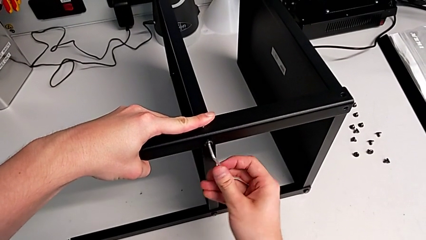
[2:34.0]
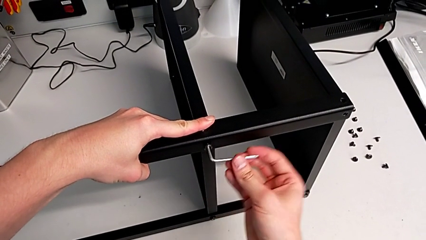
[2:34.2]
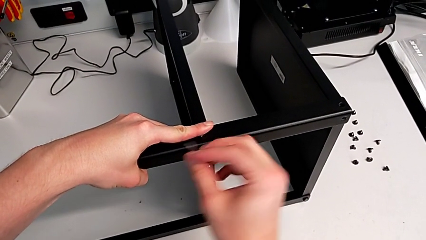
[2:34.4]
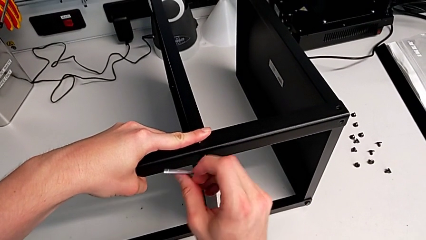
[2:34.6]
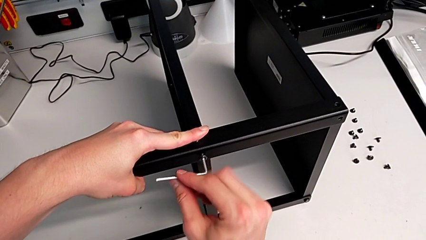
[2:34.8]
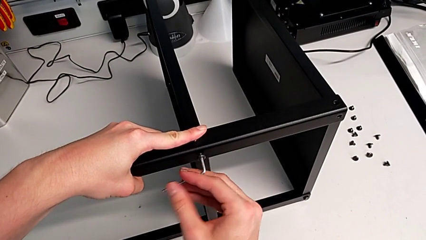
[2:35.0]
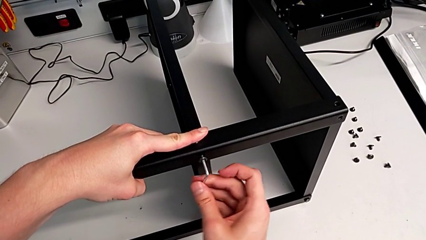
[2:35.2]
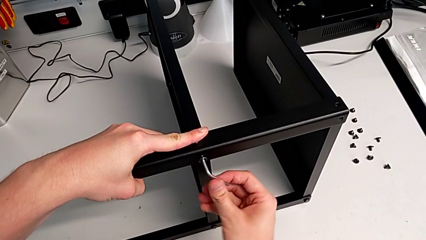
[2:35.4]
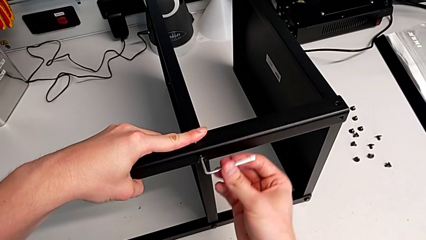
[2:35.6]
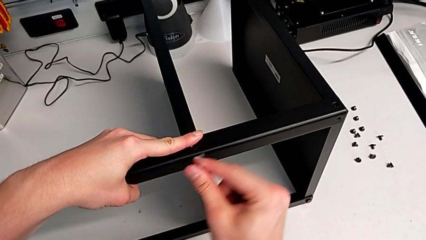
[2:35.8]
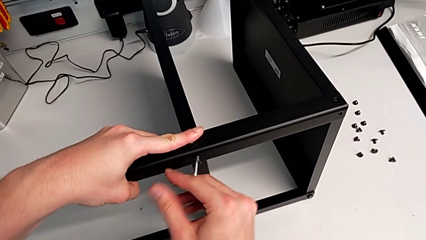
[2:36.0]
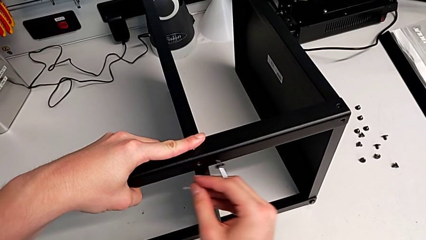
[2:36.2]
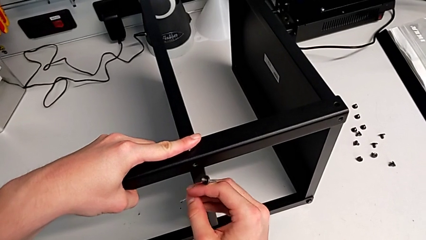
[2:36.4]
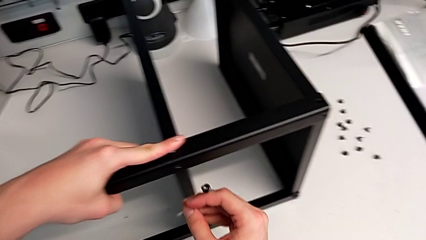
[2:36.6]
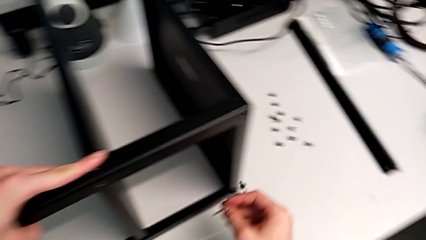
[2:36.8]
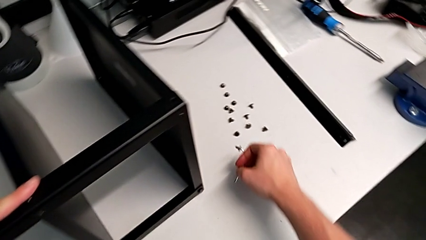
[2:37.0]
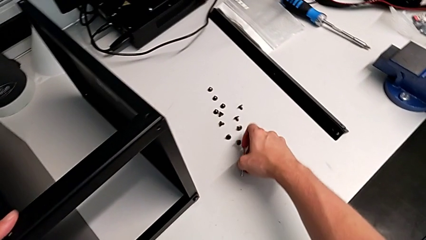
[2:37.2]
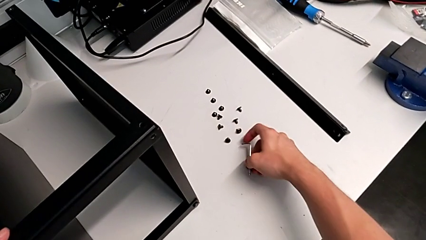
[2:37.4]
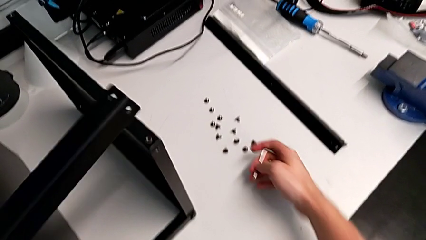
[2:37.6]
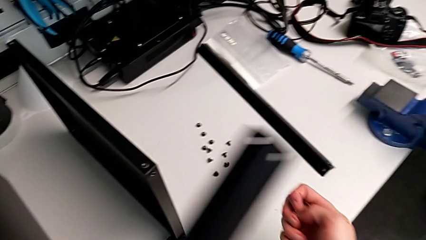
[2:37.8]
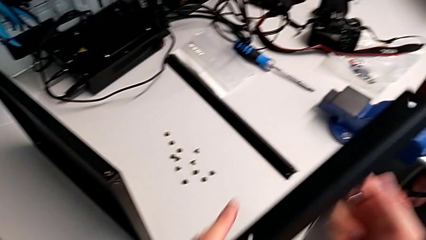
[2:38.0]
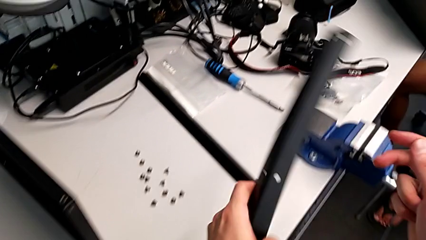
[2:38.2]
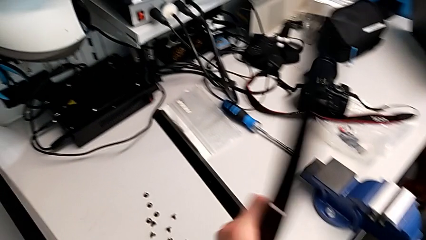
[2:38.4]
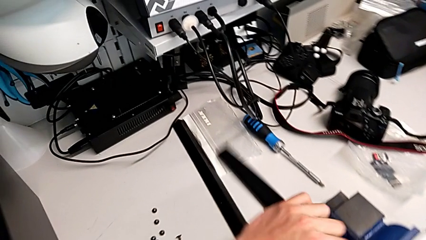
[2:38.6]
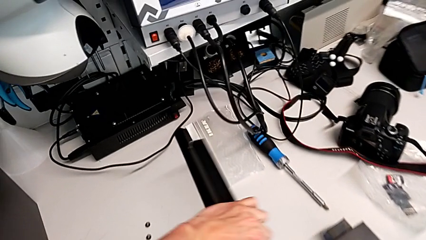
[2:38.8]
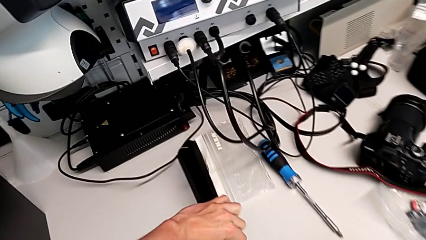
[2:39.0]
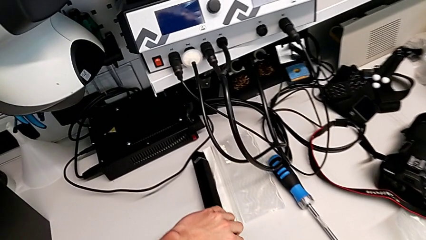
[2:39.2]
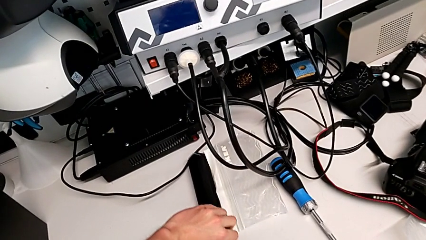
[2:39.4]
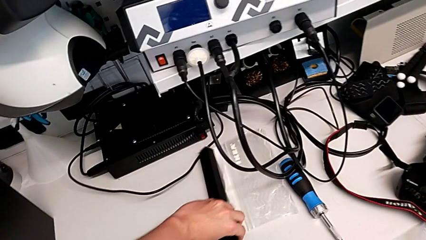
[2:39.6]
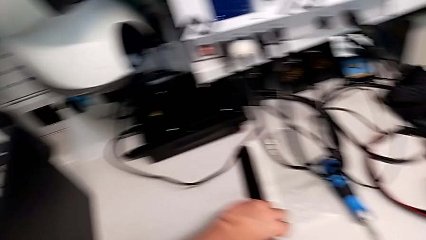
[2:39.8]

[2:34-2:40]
The camera wearer is disassembling the third leg. They unscrew the hex socket head, disassemble it, place it, disassemble the leg and place the third leg.

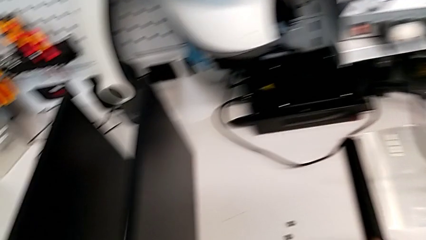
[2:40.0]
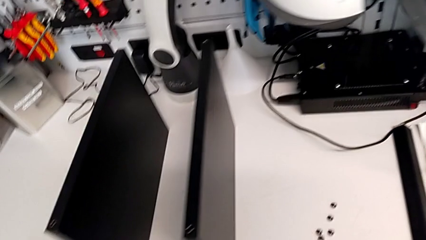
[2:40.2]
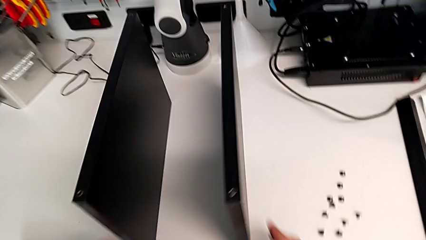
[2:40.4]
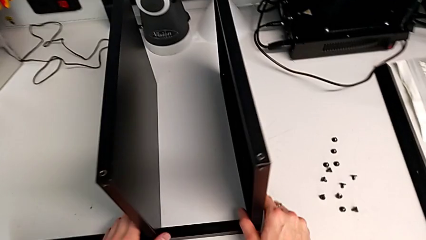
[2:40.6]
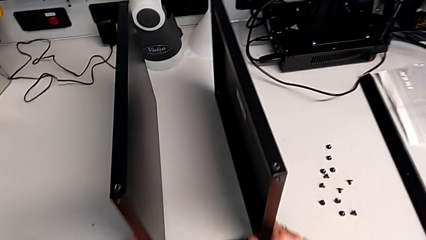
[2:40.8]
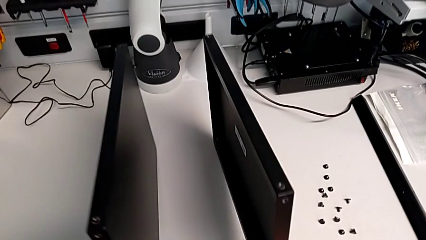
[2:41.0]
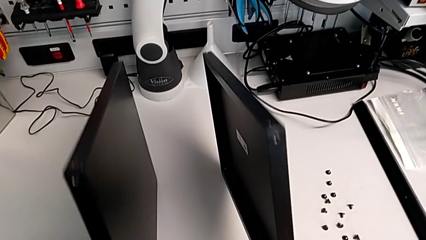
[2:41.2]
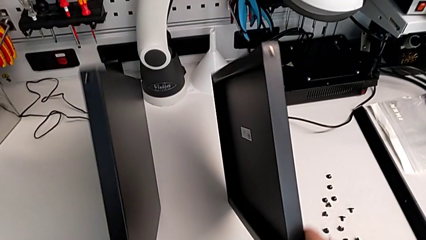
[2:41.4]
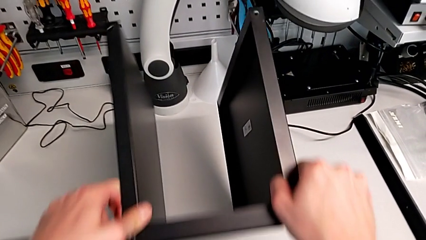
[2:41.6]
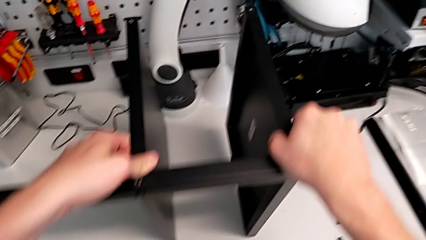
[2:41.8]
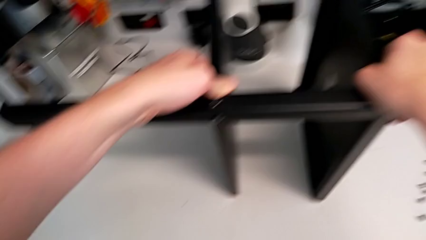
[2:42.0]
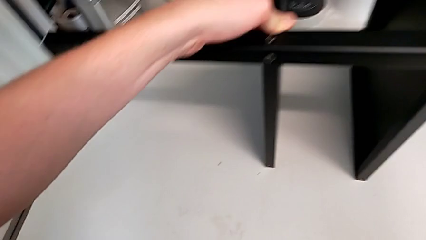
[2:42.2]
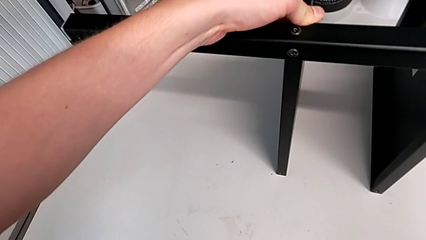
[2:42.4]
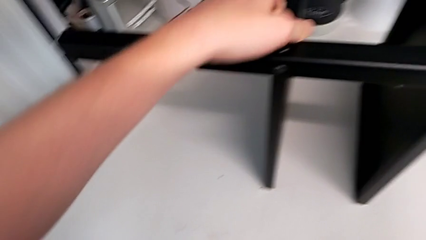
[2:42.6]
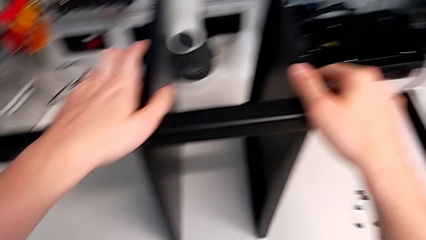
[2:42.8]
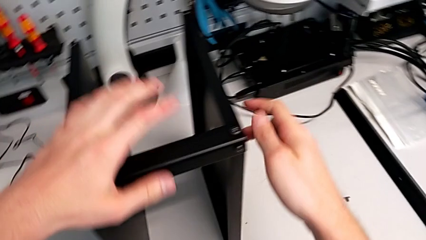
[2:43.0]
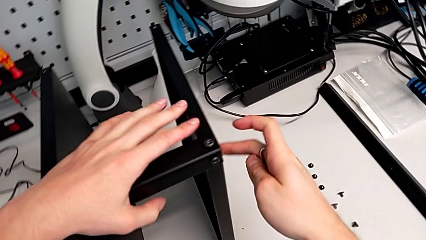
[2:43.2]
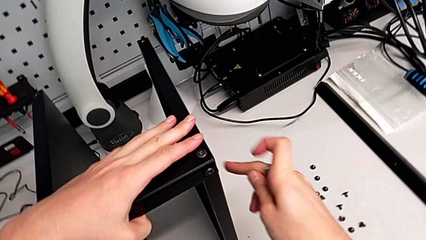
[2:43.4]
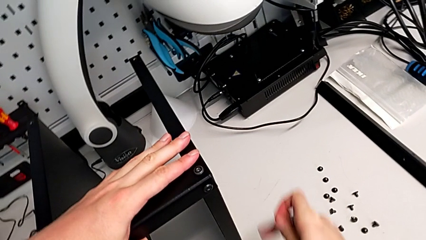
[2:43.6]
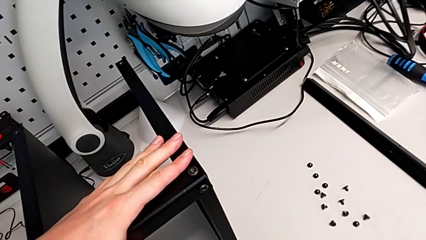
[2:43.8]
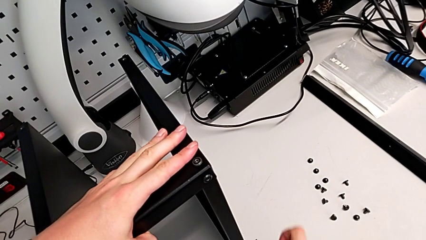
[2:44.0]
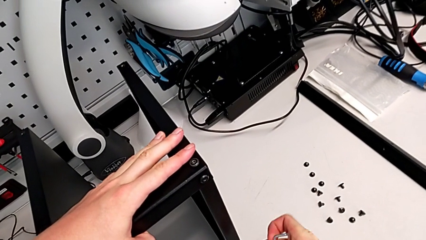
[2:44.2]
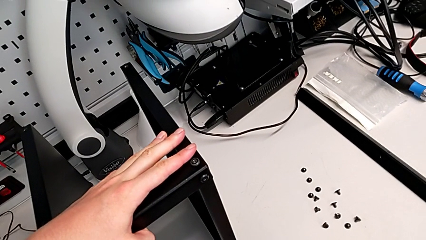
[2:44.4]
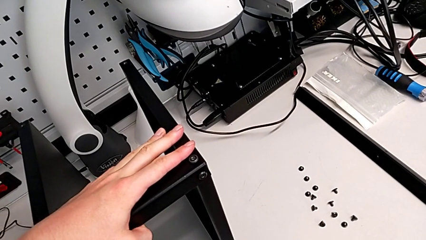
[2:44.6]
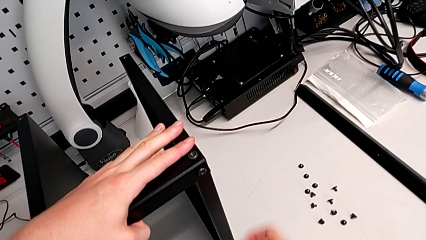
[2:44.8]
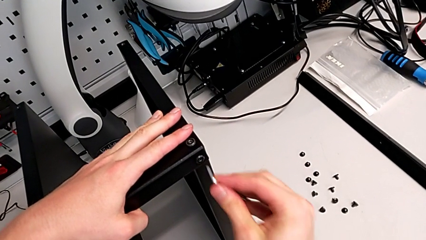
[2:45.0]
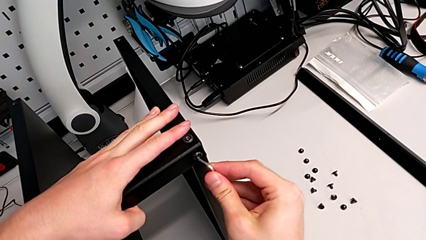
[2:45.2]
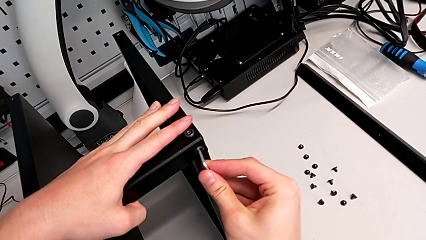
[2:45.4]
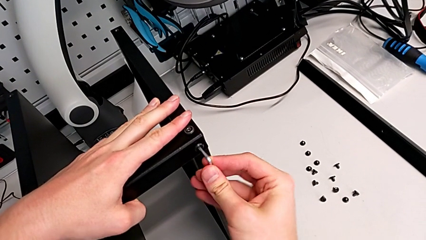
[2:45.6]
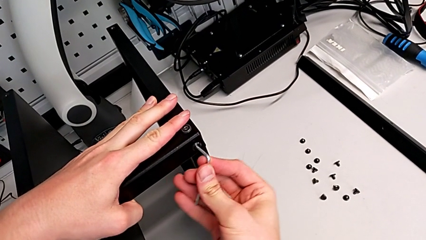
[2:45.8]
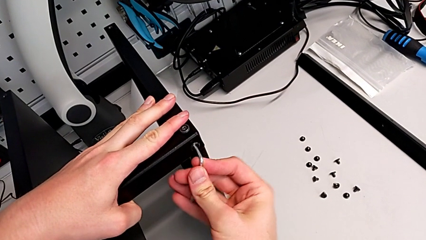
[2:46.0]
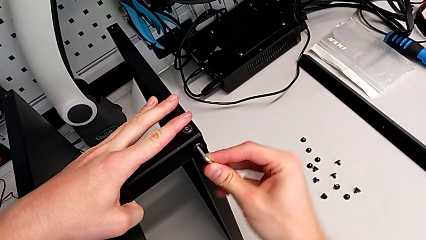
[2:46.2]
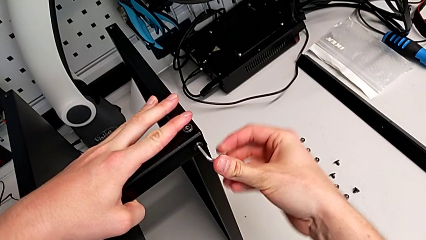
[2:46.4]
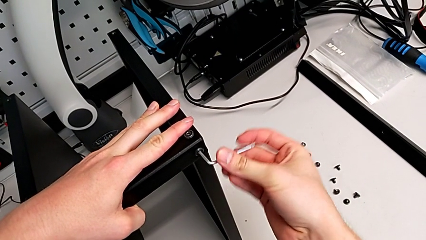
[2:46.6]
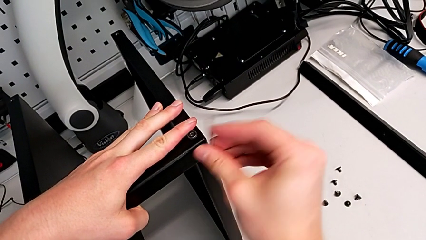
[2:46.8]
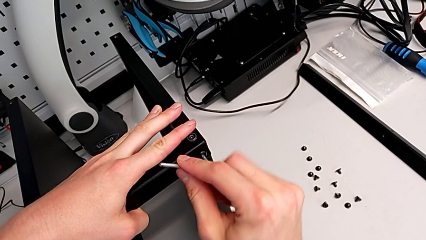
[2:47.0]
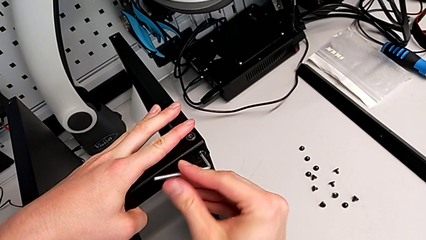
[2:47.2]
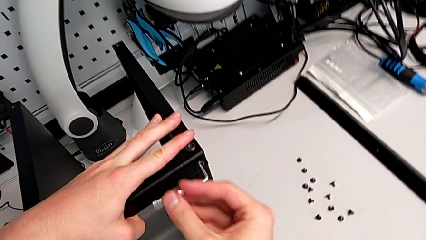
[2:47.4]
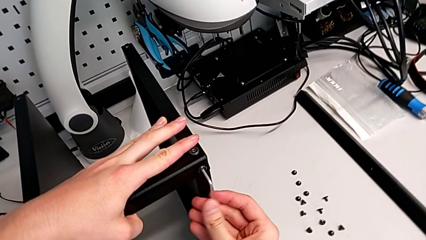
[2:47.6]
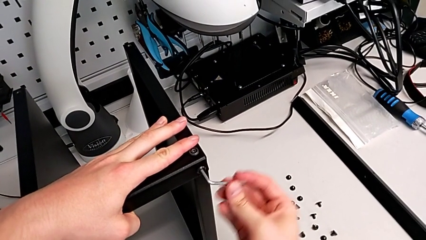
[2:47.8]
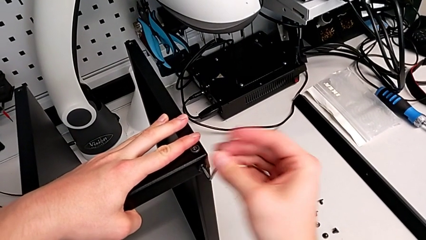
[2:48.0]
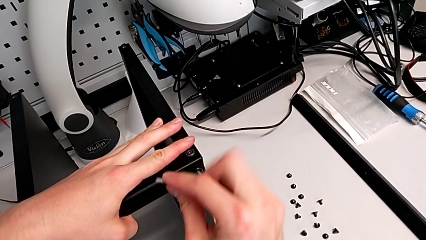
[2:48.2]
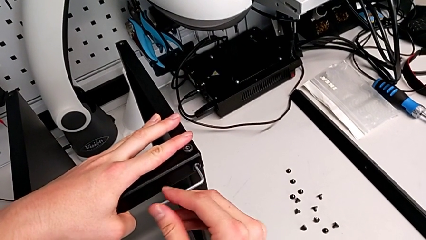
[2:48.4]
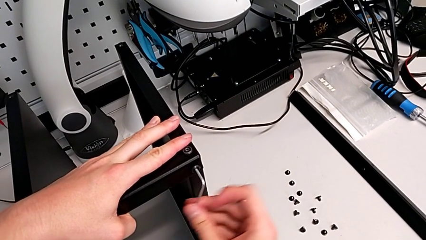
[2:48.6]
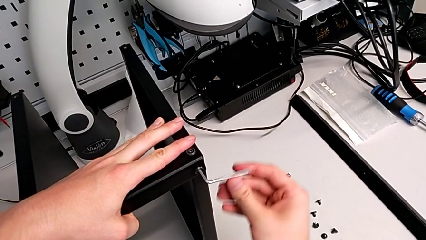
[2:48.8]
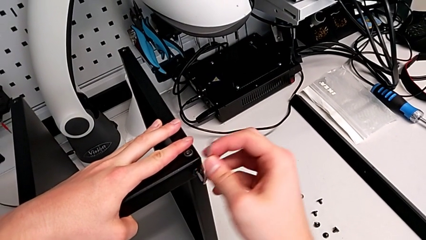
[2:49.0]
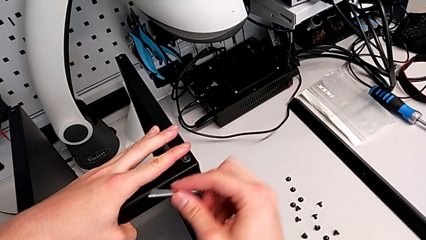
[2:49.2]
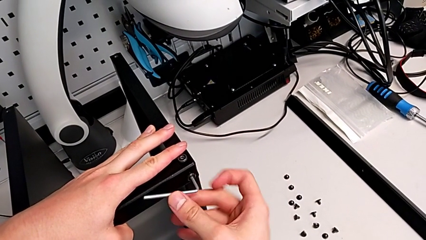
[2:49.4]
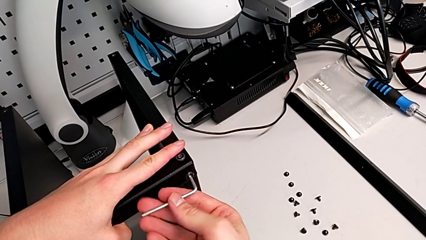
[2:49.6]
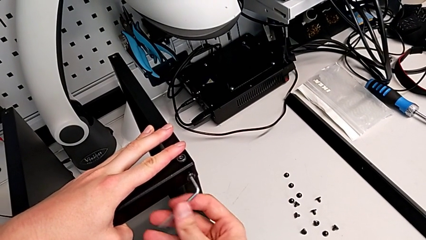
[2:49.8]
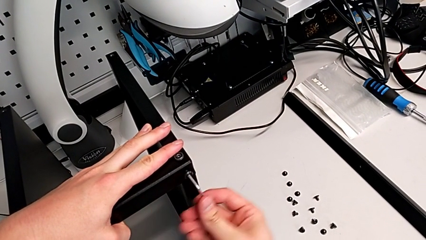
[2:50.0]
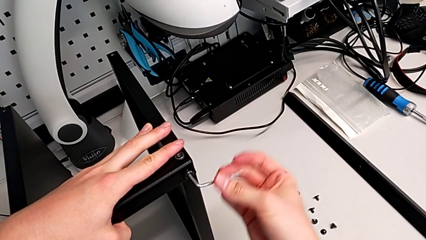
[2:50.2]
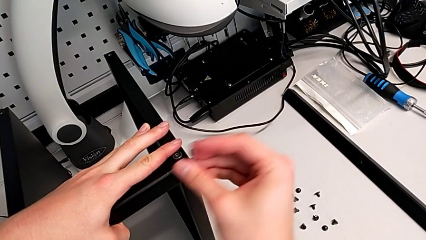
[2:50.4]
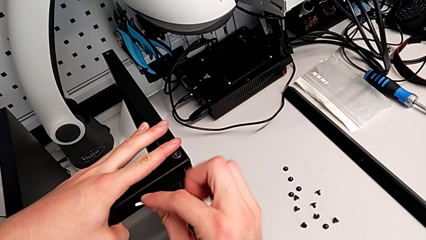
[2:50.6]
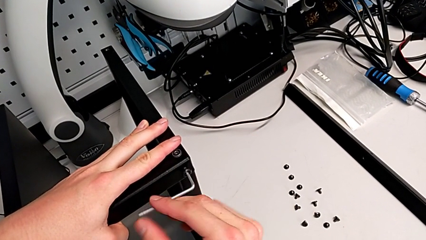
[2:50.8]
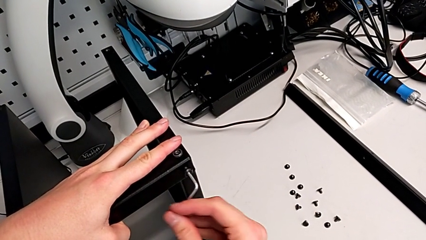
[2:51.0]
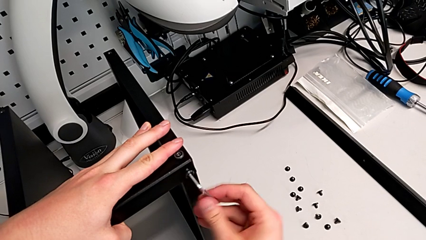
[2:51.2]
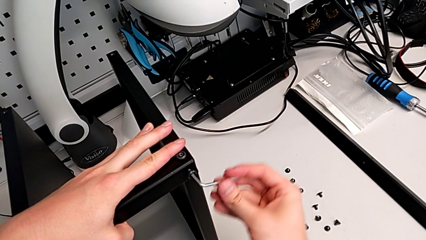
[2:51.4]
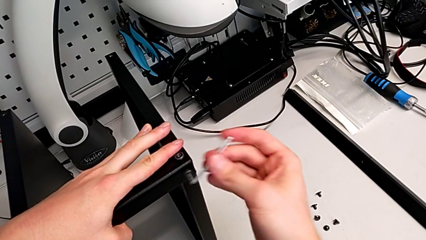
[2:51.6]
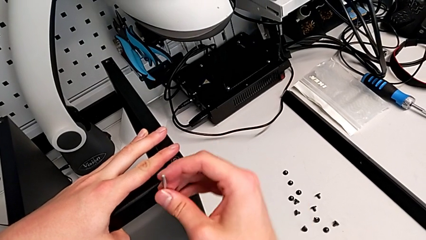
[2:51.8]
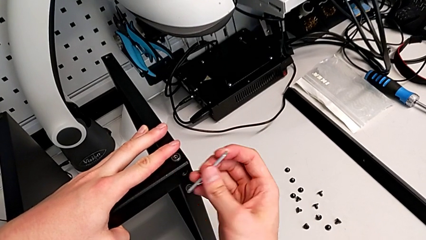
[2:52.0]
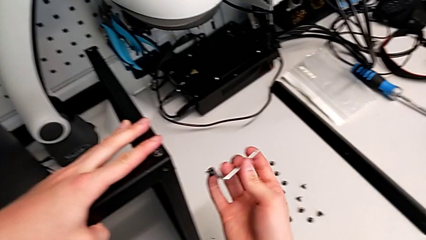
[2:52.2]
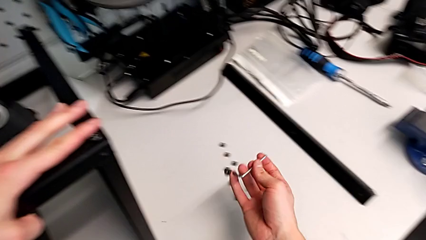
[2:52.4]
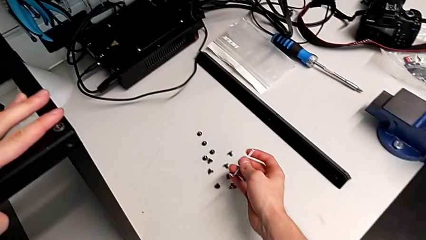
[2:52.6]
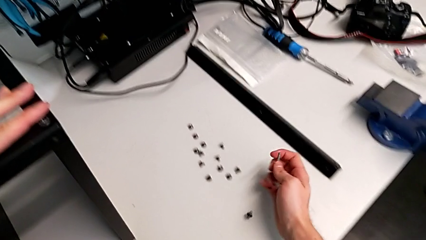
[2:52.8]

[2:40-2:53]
The camera wearer is disassembling the top base. They rotate the nightstand, hold it, insert the Allen wrench, unscrew the hex socket head, disassemble it and wrongly drop it.
